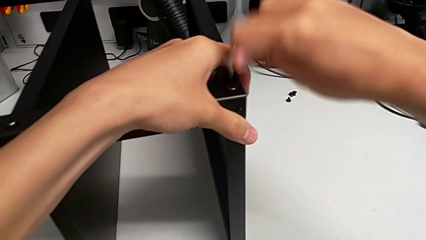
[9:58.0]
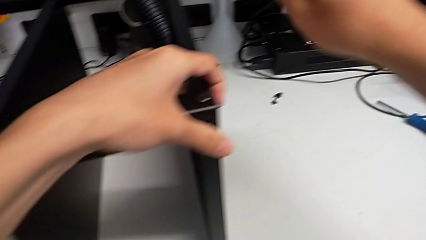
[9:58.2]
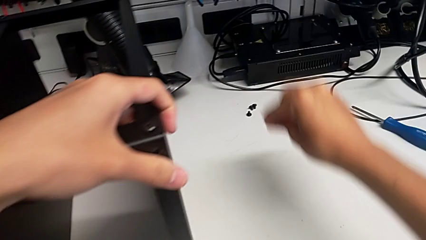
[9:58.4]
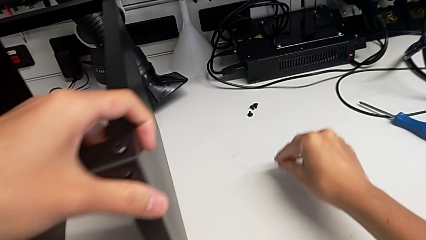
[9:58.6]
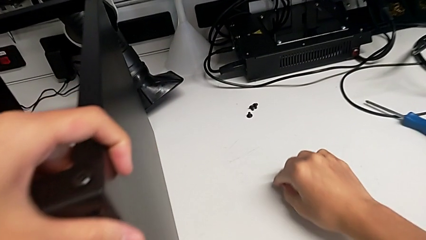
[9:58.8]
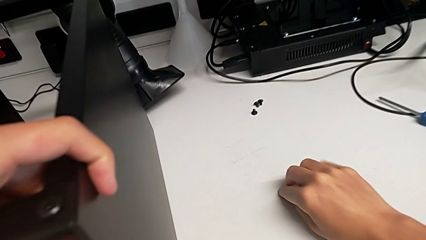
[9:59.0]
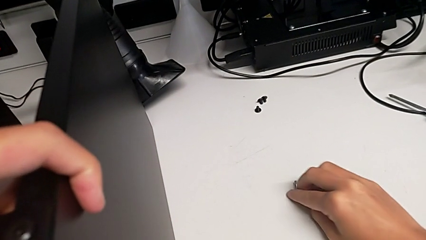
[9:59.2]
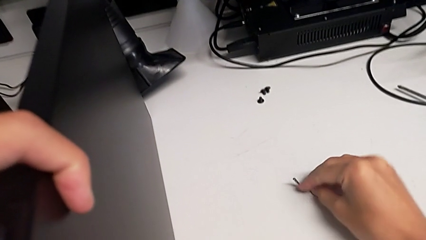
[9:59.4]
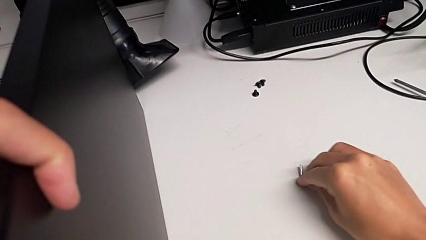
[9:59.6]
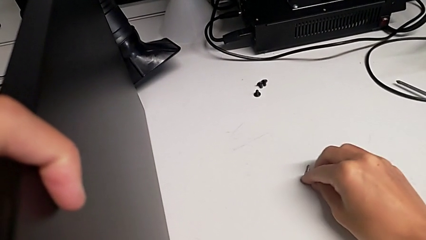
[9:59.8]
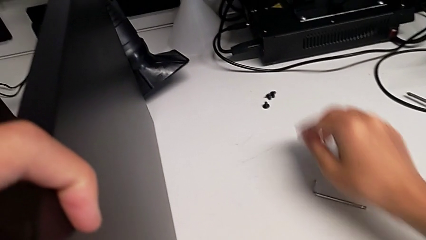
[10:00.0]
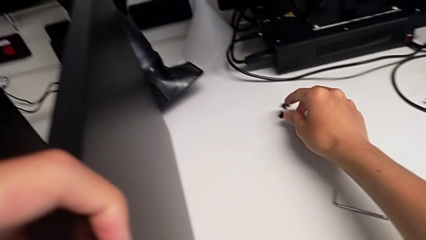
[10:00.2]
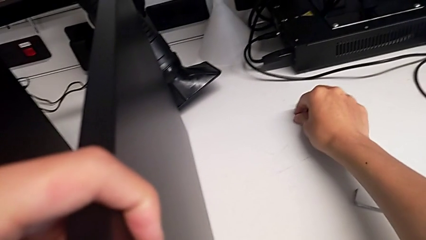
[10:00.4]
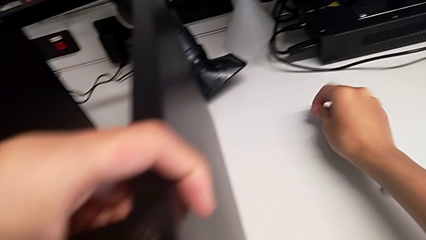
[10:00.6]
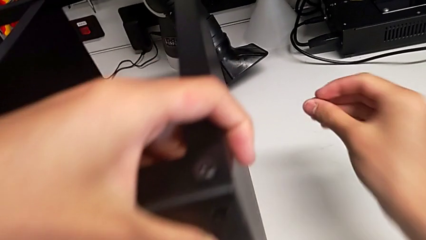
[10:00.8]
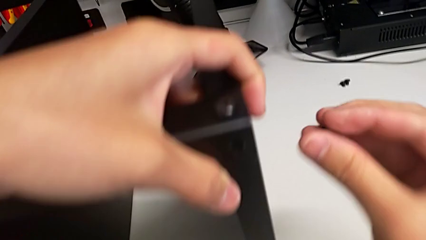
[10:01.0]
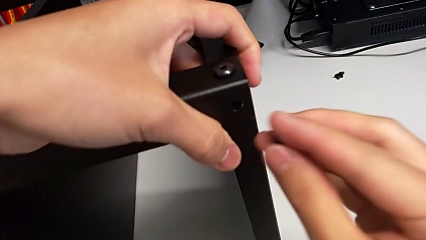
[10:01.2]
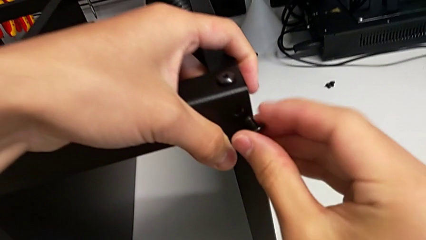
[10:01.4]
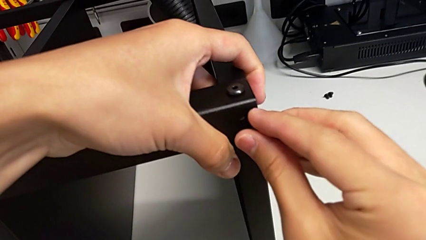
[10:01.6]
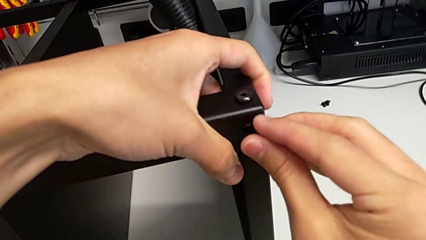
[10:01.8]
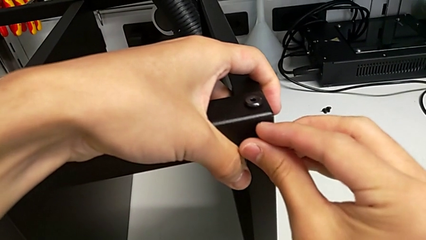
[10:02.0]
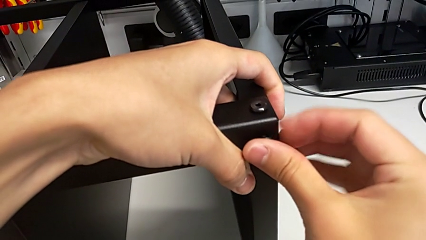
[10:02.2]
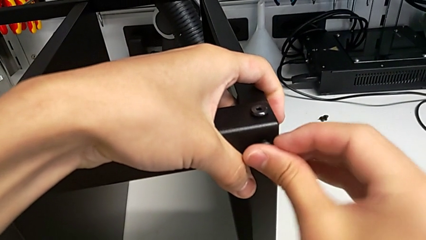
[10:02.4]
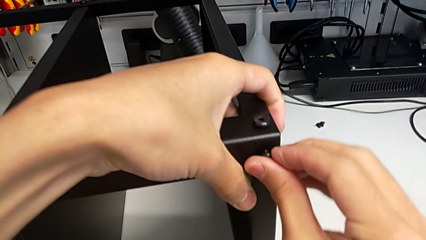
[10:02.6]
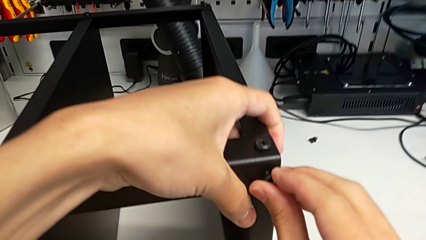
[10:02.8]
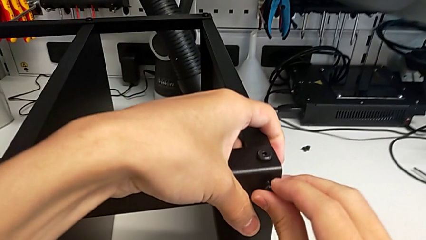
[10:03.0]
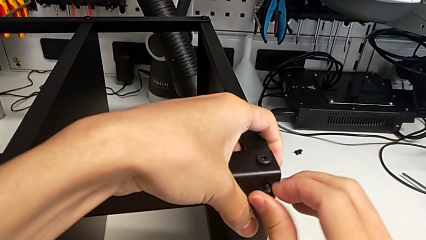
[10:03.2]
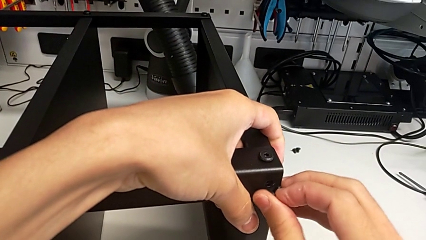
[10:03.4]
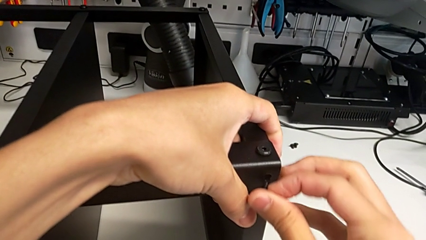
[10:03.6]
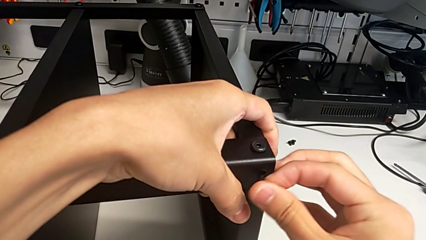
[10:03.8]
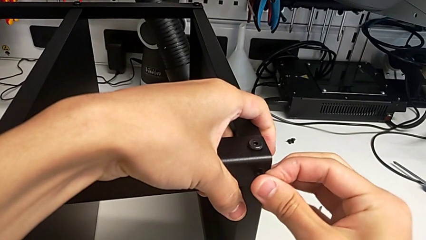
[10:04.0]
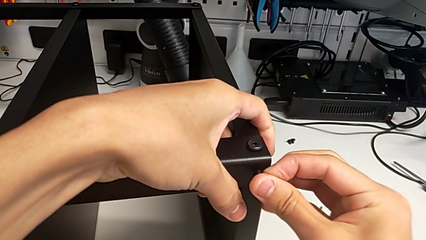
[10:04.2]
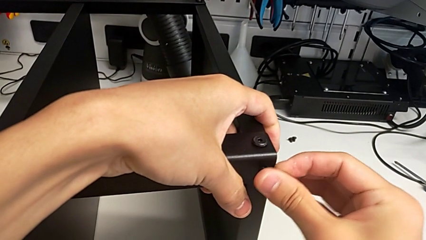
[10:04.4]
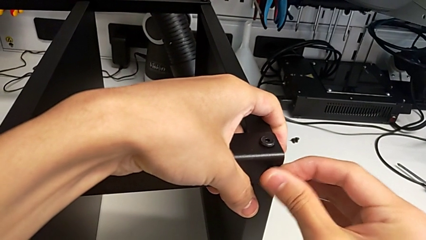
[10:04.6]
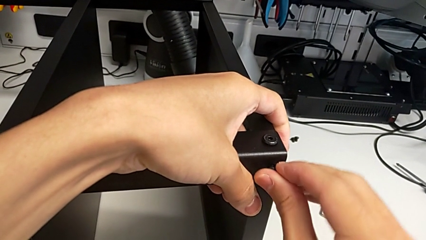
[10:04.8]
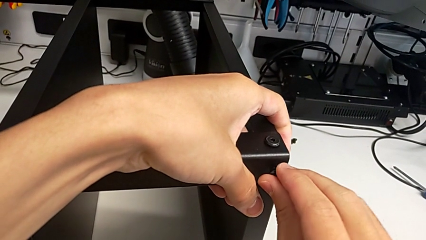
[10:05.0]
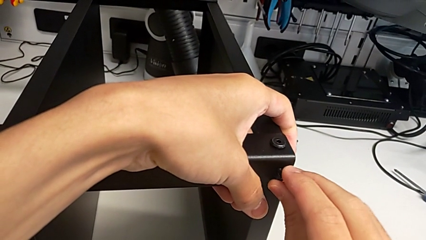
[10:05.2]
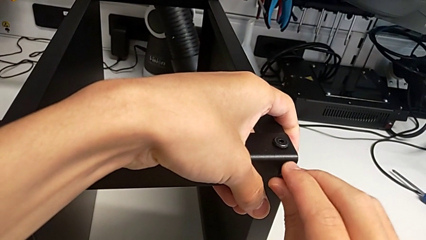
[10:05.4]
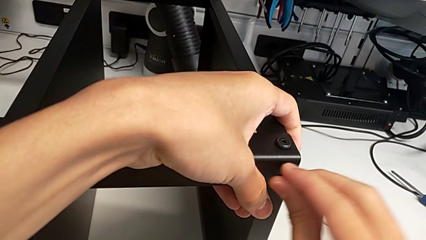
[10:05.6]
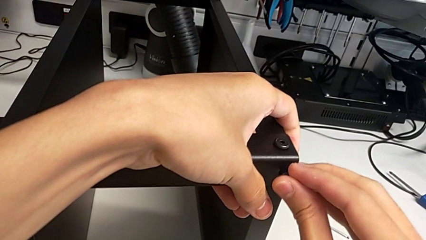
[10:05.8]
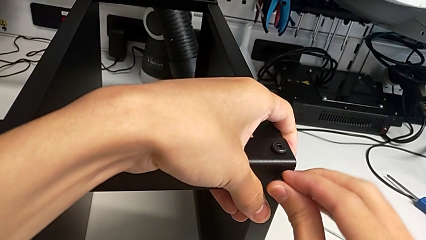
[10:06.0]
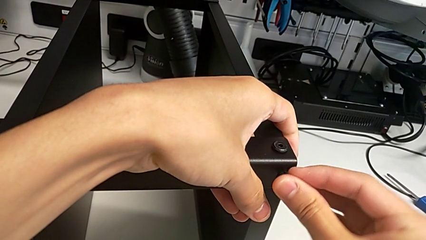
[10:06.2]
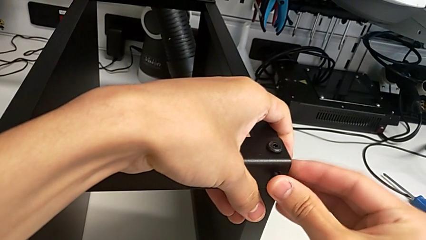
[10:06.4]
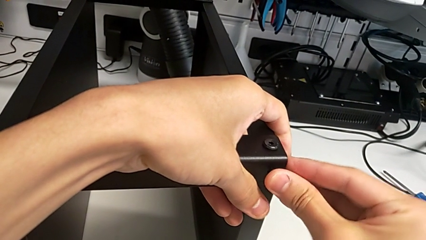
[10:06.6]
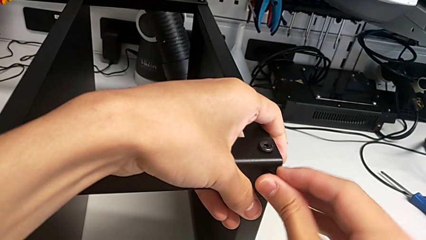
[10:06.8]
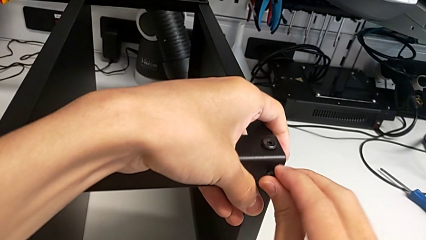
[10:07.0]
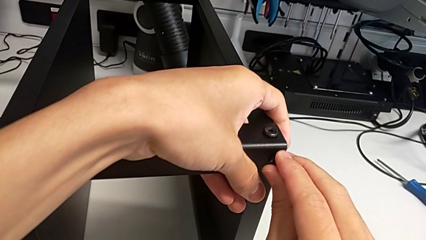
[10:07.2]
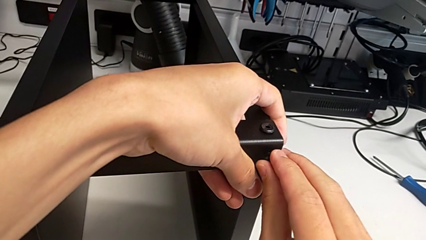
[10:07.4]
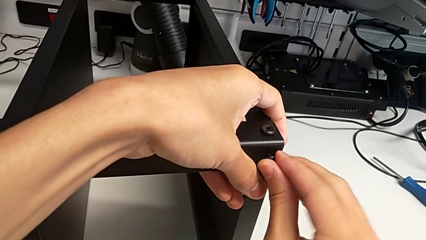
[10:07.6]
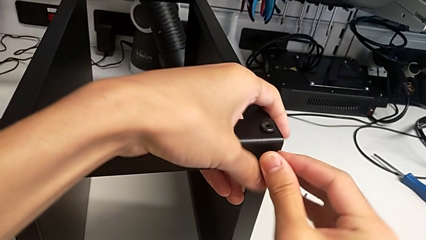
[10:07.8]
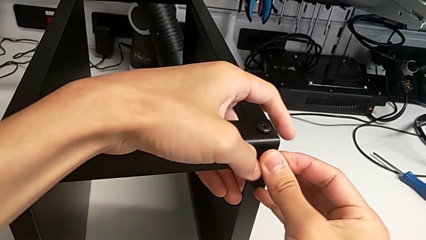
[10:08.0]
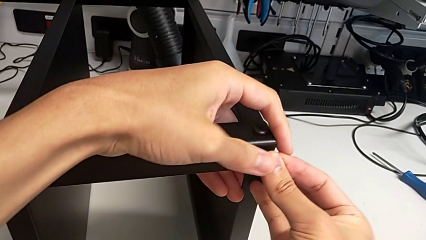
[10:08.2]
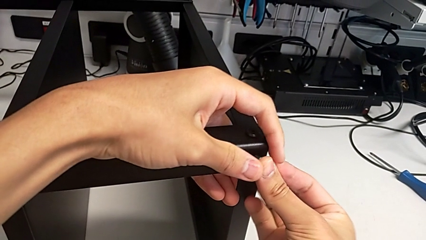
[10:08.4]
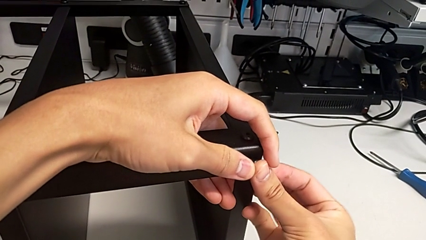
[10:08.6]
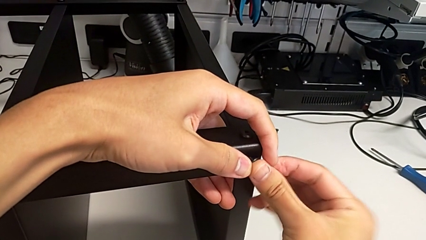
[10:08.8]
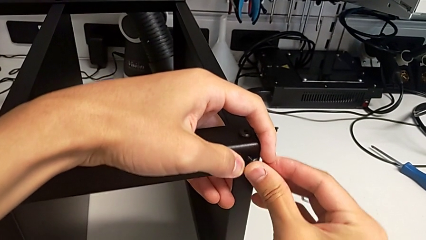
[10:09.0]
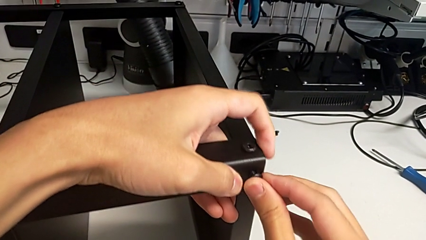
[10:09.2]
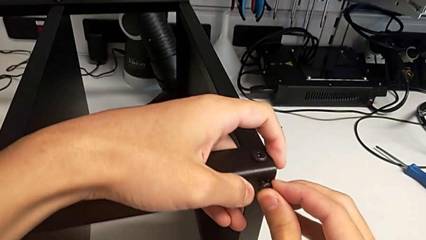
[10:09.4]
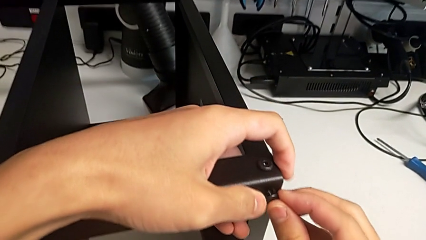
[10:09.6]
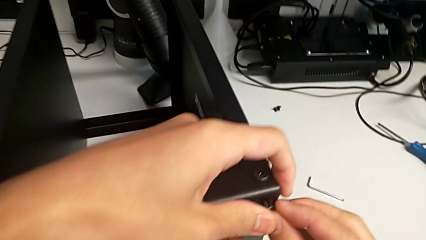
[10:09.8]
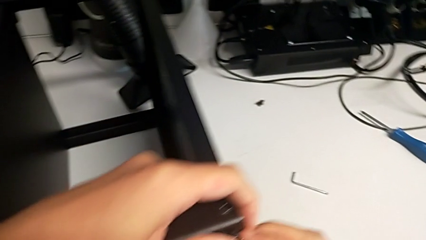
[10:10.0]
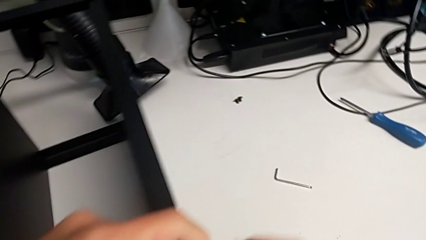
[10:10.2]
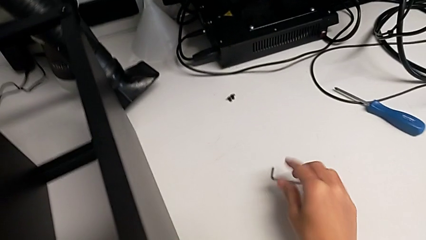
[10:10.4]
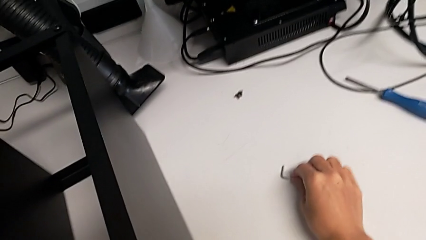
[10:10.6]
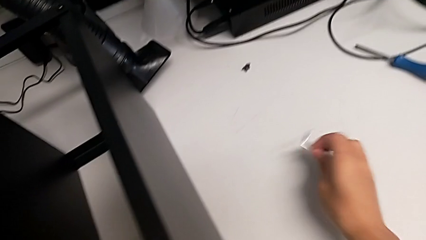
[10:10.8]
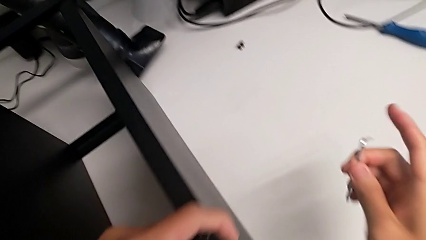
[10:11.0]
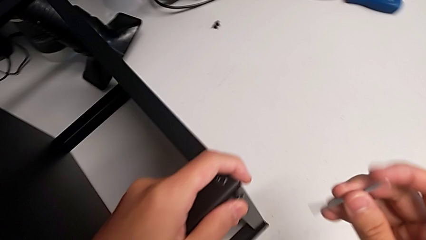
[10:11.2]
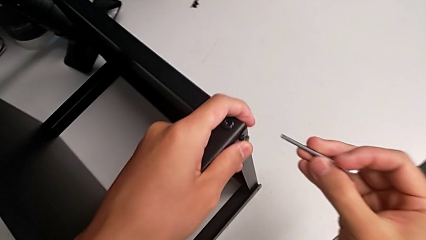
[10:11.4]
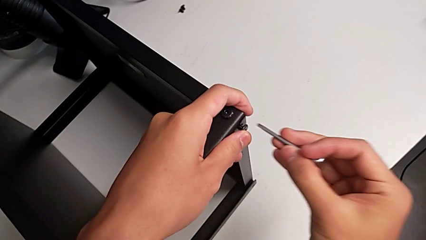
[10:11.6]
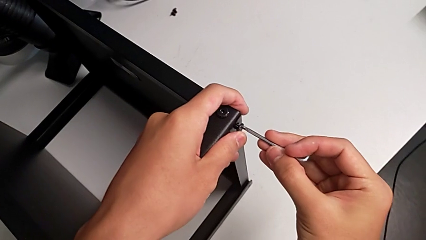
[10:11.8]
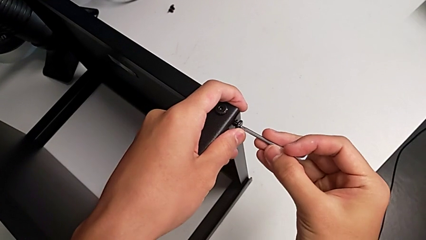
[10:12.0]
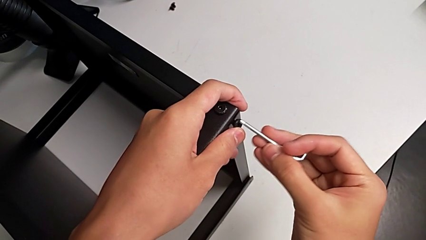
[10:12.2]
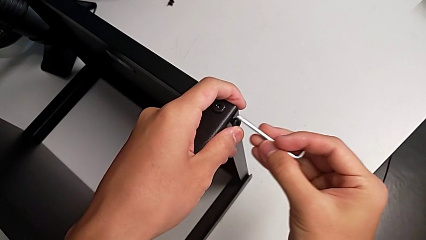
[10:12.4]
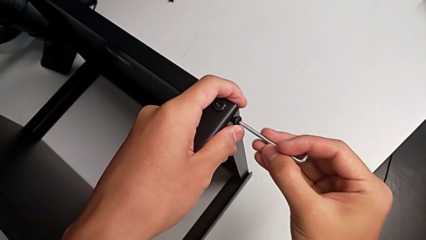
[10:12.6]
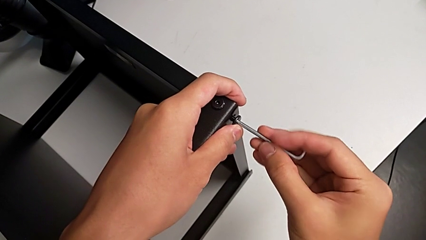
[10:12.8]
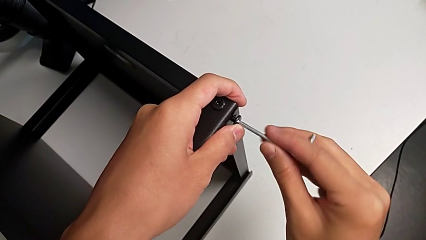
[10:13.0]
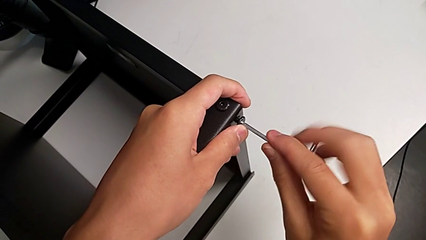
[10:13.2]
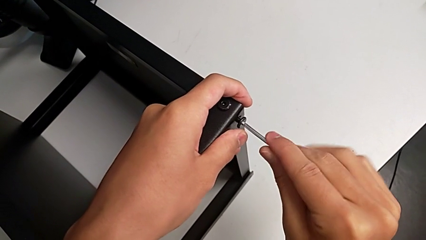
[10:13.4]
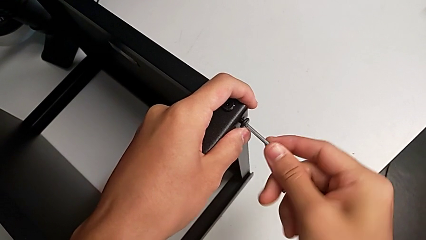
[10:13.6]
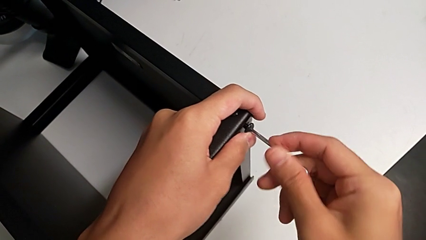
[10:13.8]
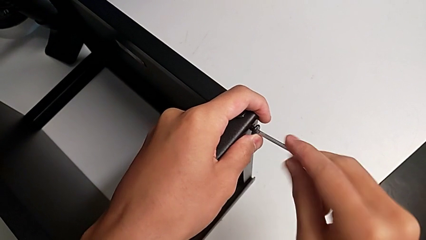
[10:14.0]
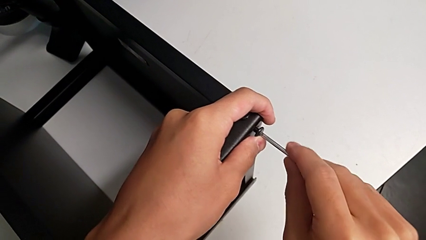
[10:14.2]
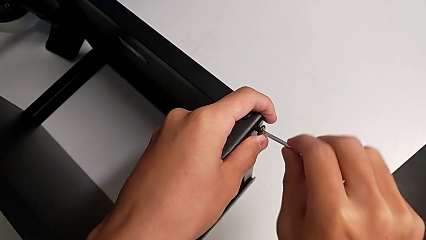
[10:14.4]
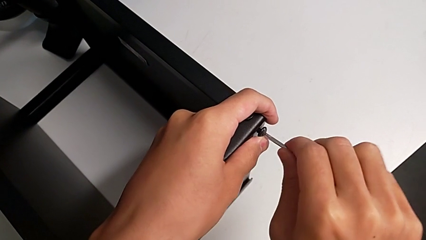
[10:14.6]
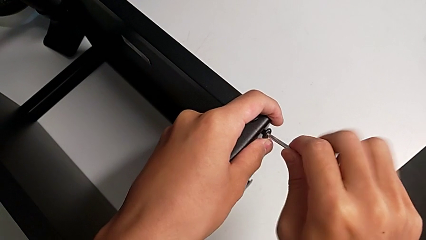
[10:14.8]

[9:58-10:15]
The camera wearer is screwing the legs of the table to the top tray. They withdraw the Allen wrench, place it, grab the hex socket head, insert it, grab the Allen wrench, insert it and begin to screw the hex socket head.
